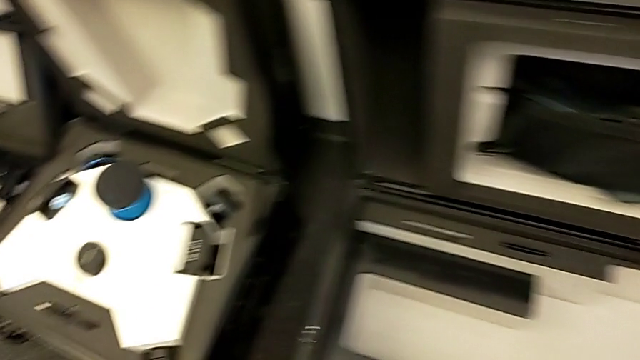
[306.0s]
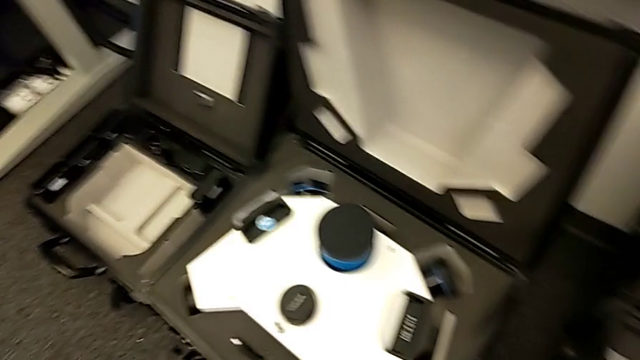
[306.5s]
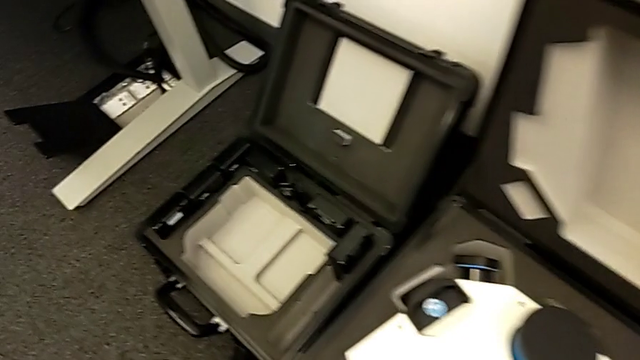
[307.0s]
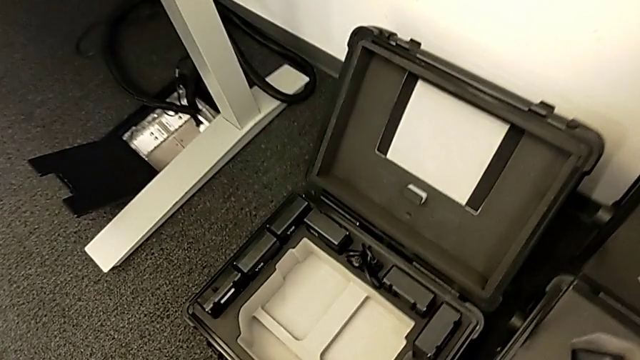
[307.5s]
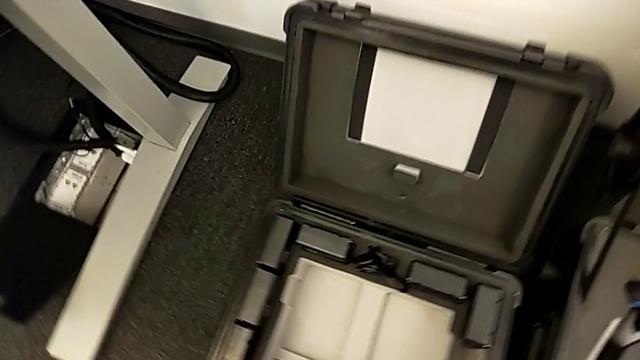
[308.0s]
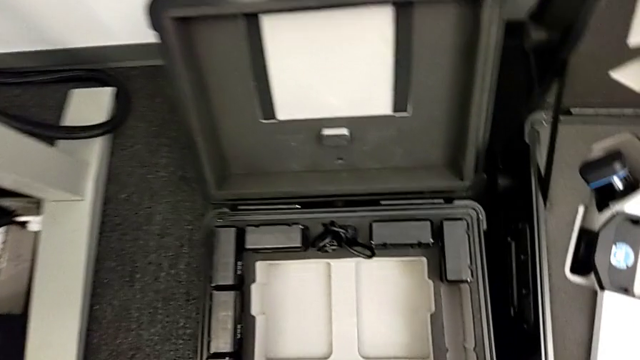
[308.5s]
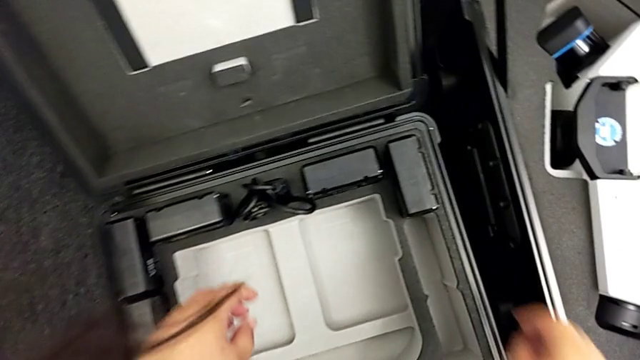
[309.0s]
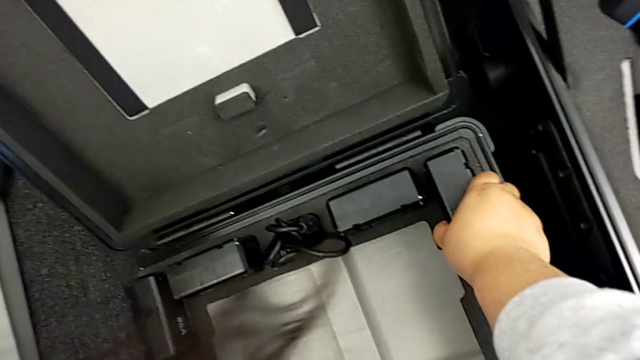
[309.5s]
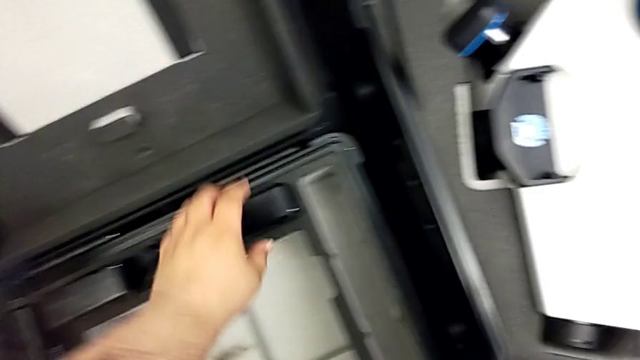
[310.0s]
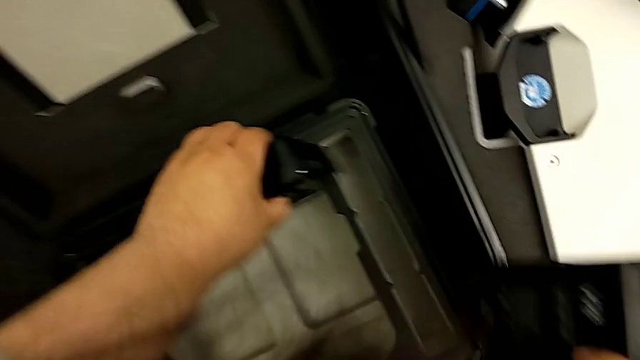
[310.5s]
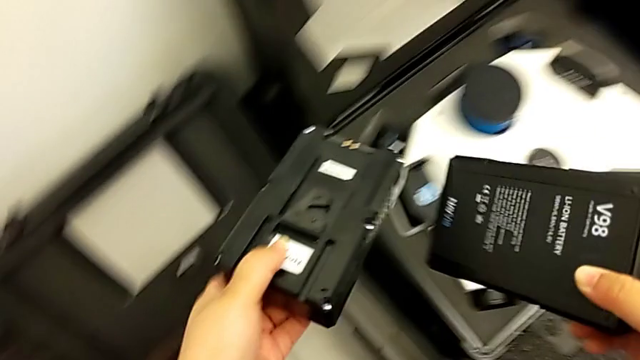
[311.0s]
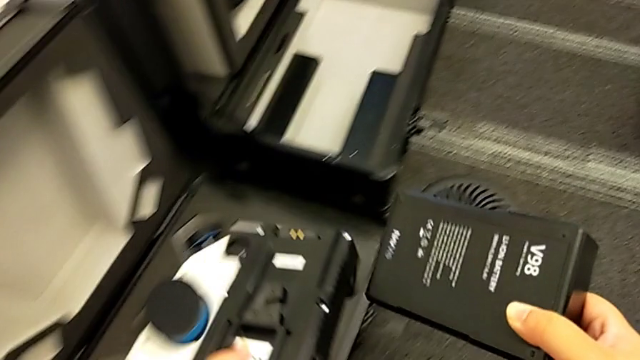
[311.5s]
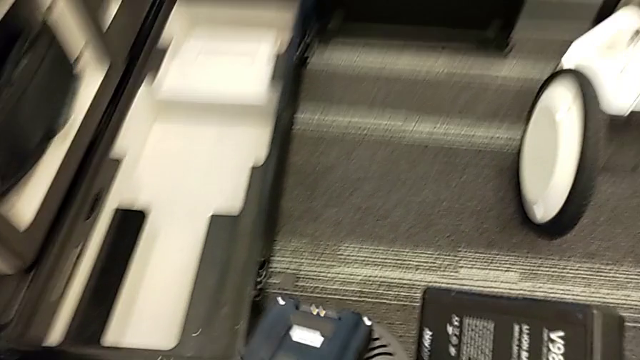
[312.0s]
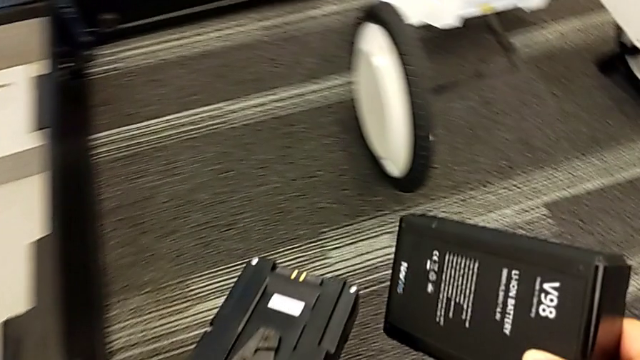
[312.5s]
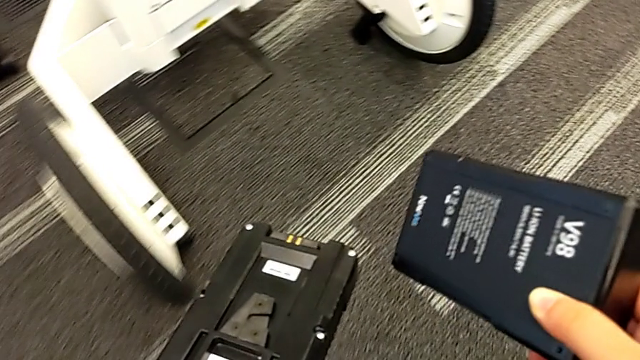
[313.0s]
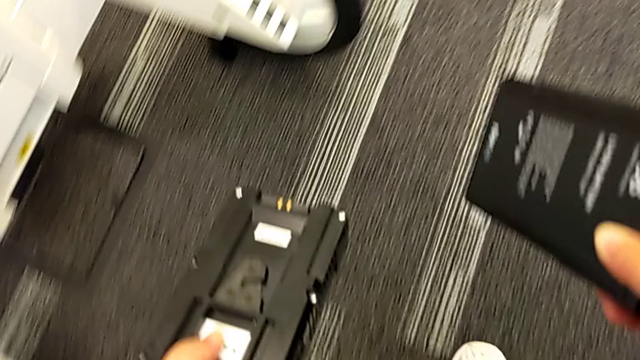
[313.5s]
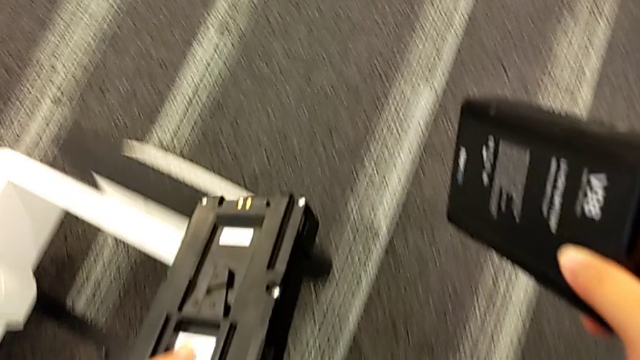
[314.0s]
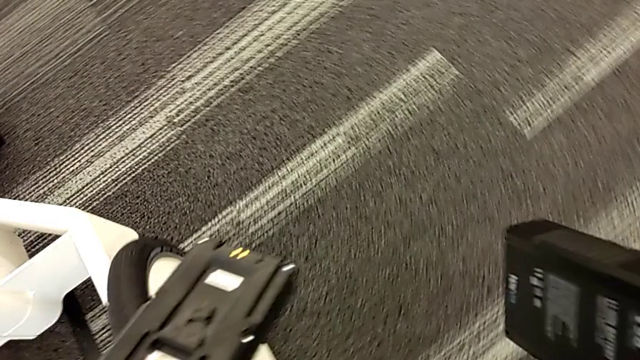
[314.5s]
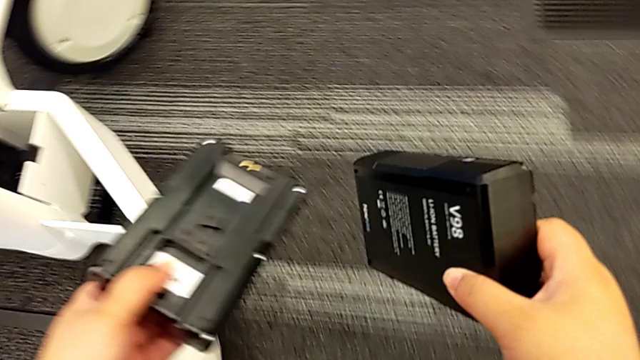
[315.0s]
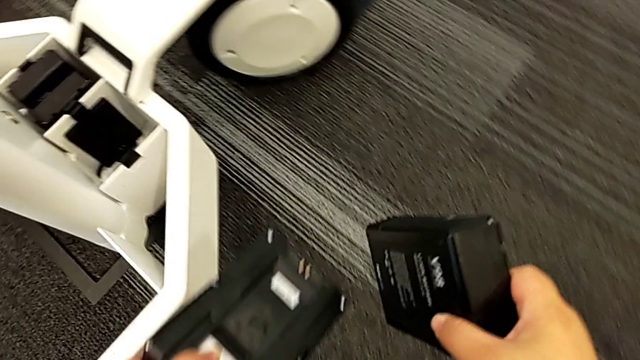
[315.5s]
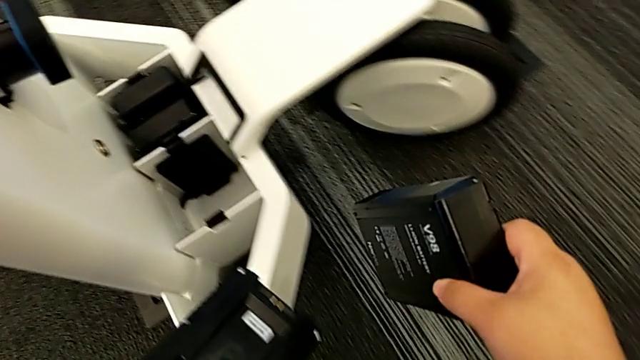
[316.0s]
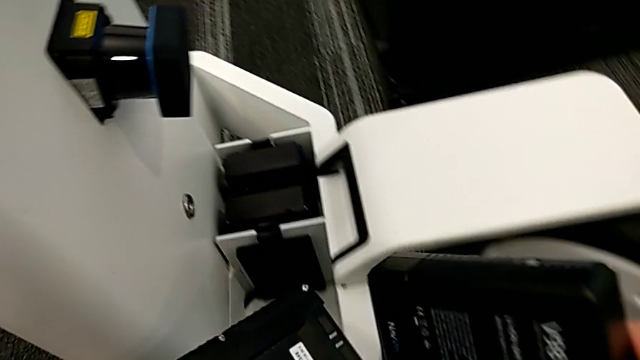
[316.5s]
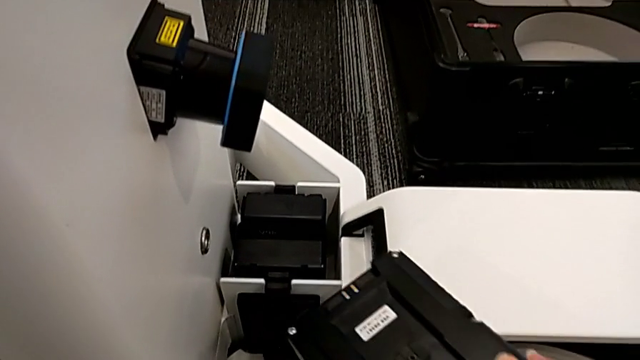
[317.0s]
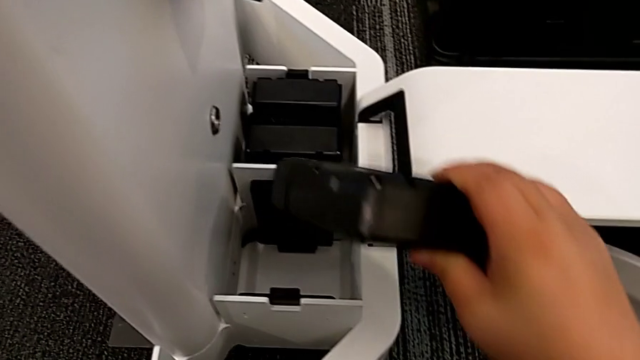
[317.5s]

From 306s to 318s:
The camera wearer is putting the batteries in. They grab the third battery.

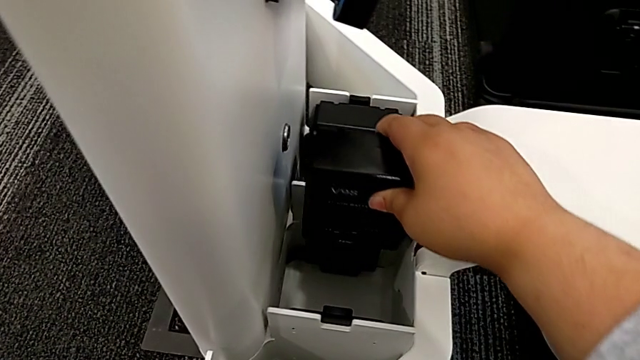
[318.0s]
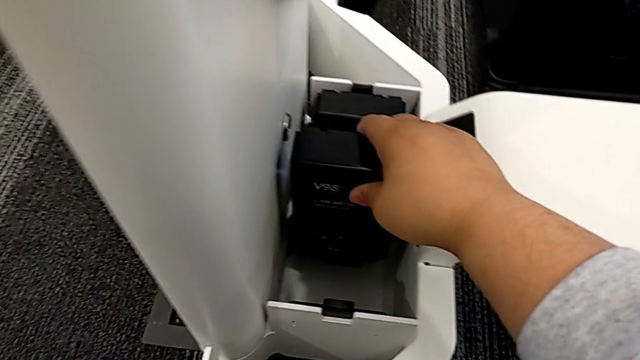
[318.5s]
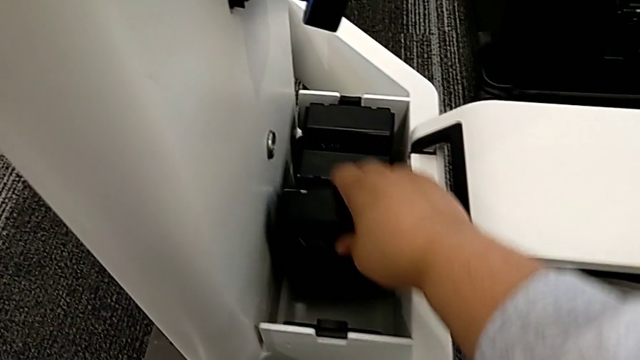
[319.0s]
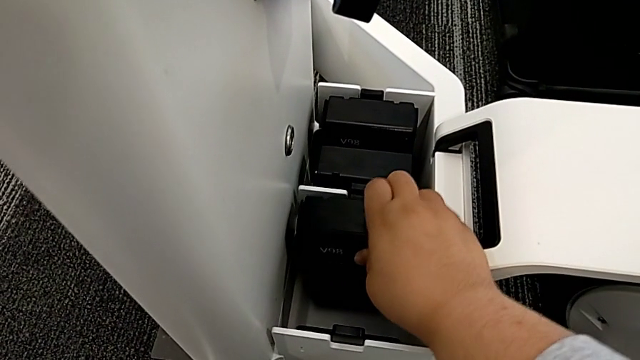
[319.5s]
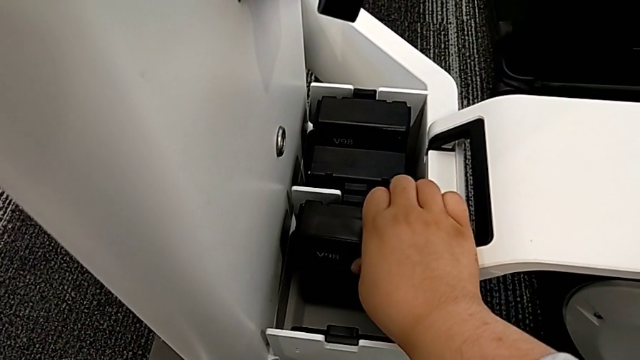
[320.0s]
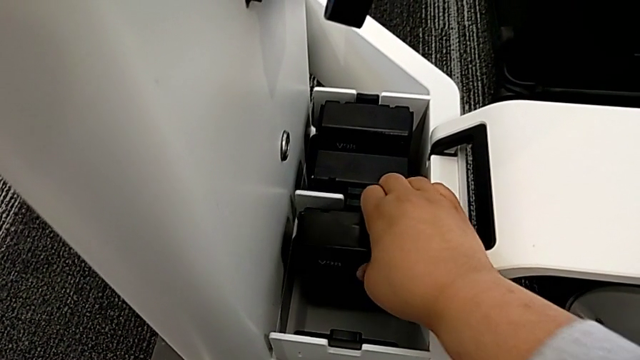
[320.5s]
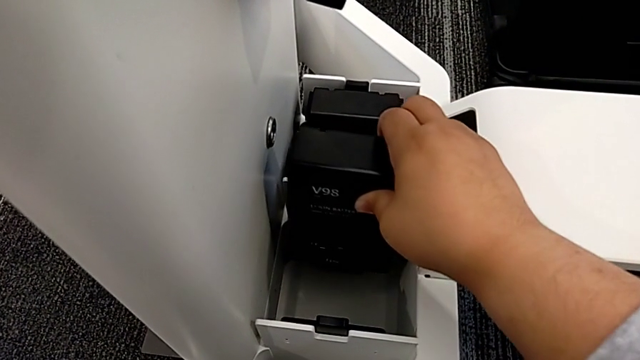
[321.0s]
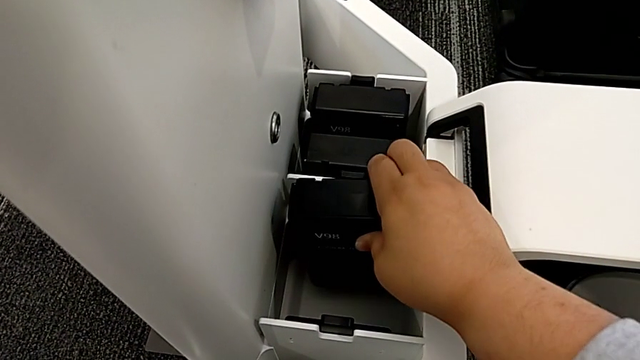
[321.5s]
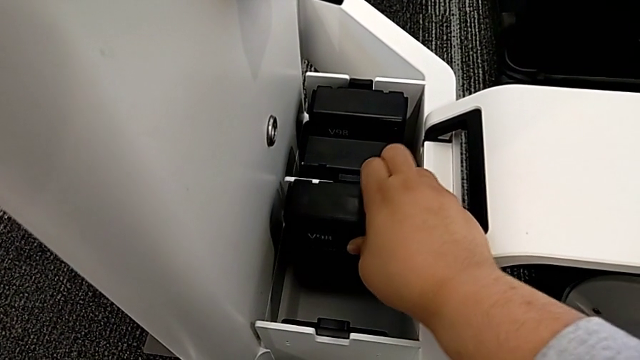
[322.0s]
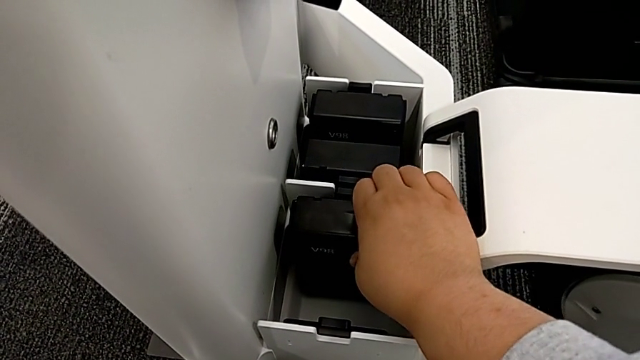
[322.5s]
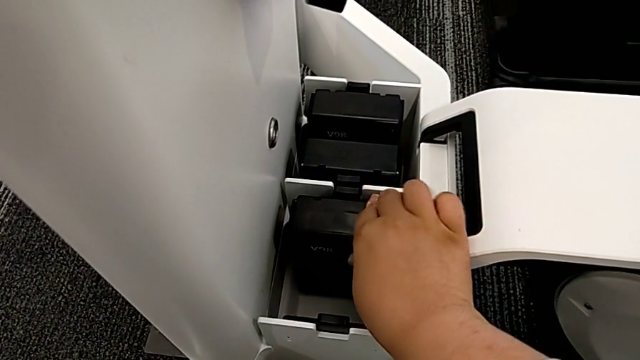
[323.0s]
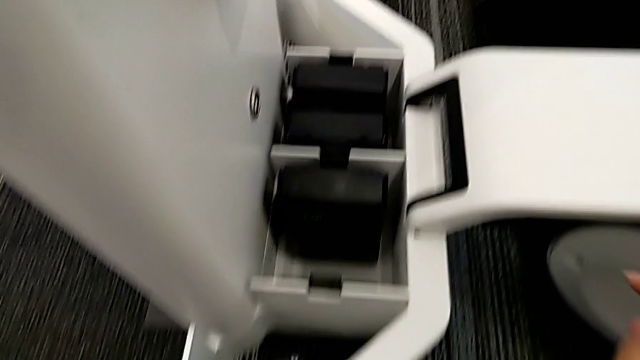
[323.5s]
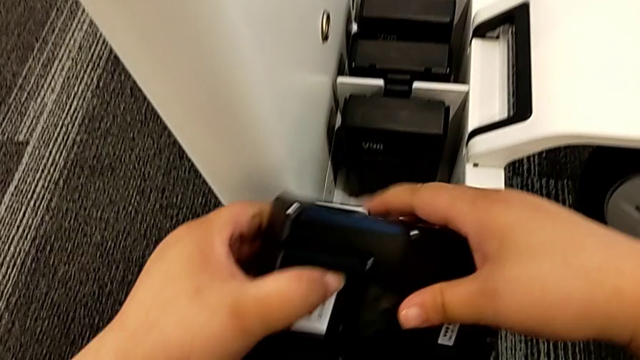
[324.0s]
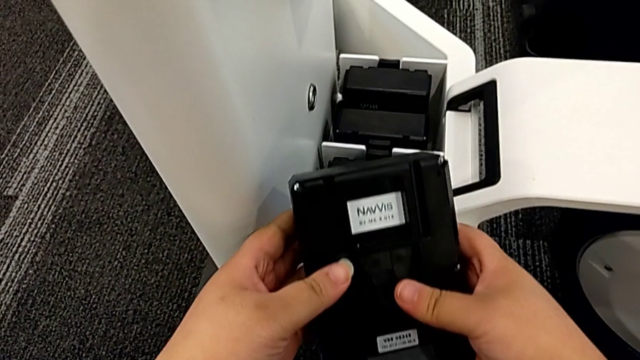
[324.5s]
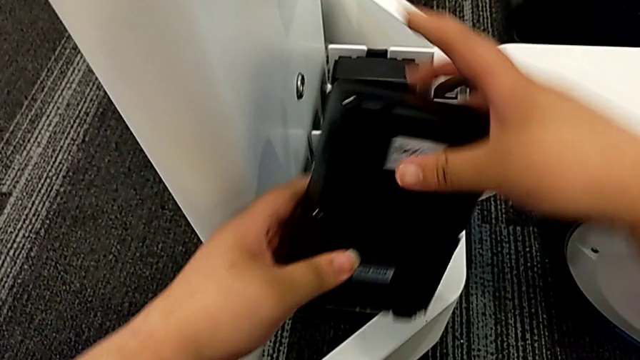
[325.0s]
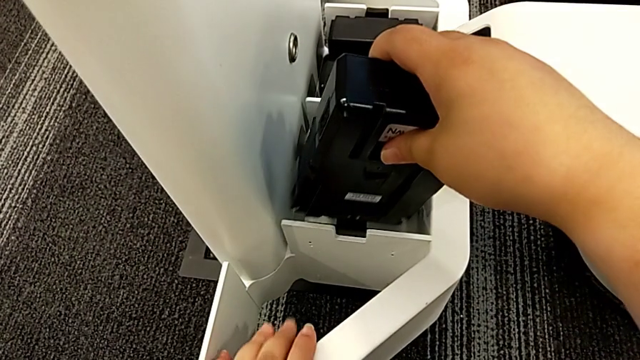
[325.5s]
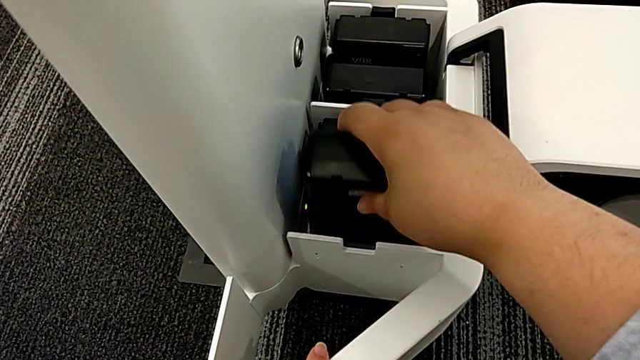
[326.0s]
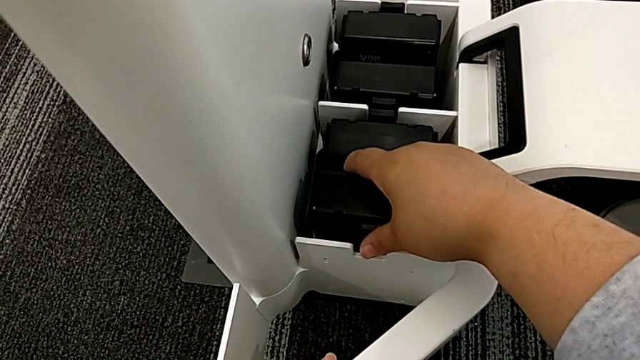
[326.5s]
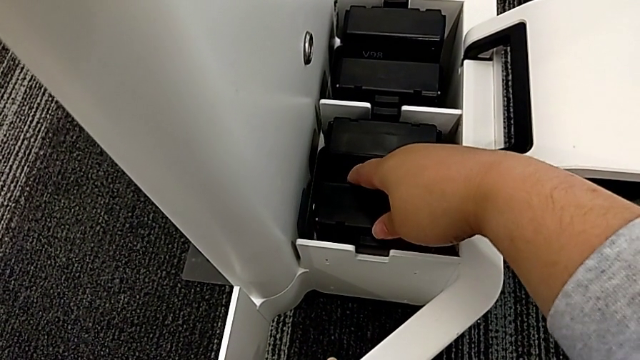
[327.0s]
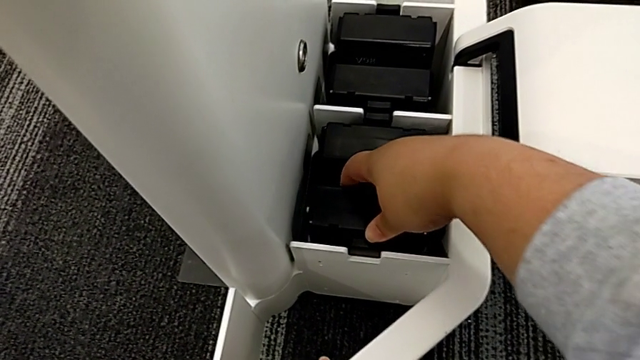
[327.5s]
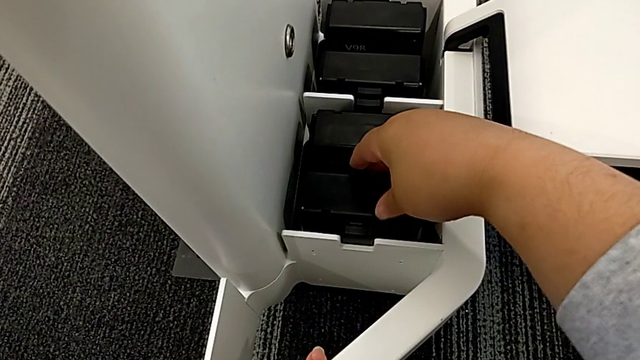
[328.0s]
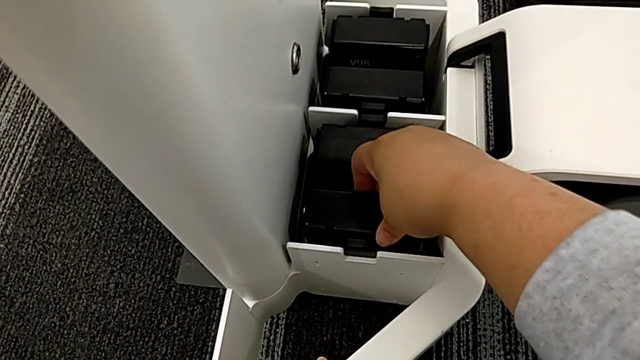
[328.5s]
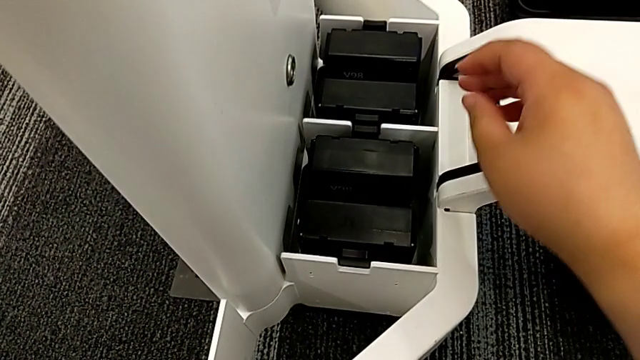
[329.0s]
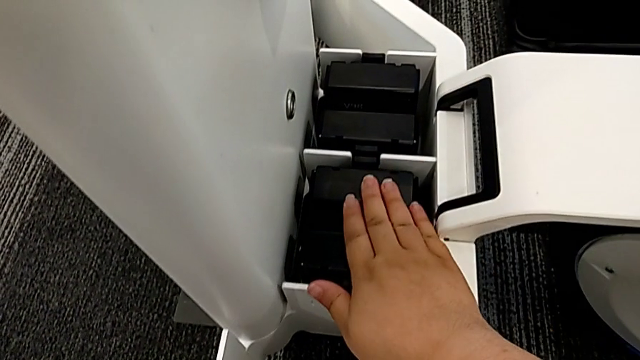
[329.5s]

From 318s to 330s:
The camera wearer is putting the batteries in. They wrongly insert the third battery, inserting the wrong side of the battery, insert it, inspect the fourth M6 battery and insert the fourth battery.
